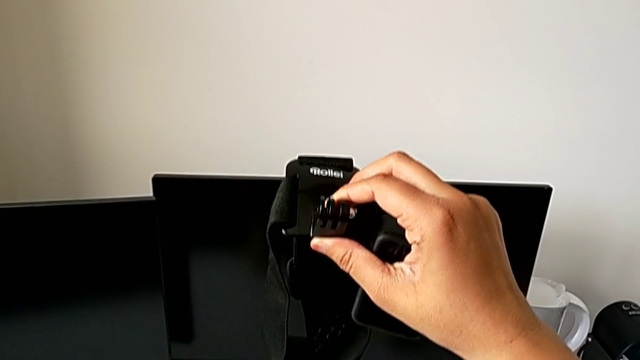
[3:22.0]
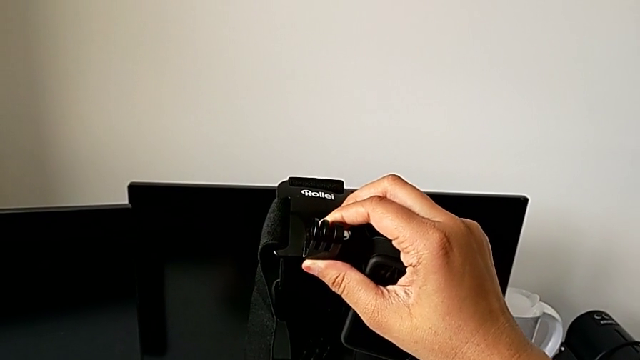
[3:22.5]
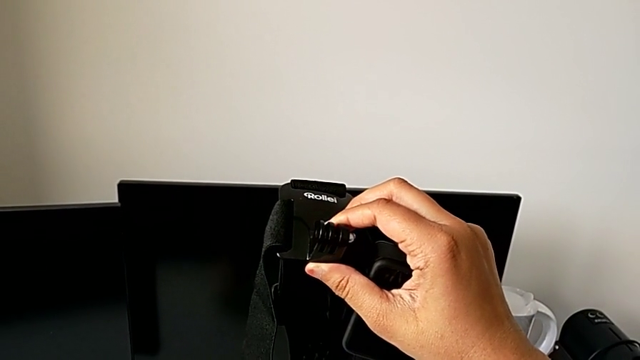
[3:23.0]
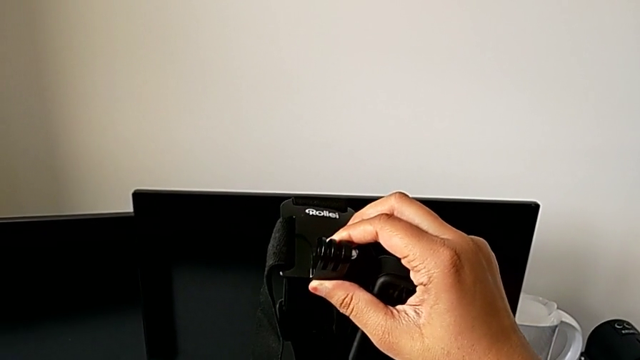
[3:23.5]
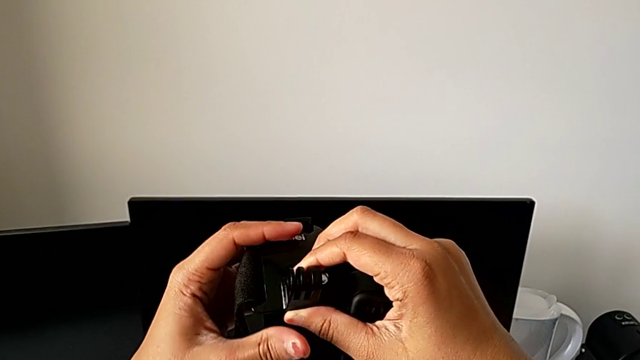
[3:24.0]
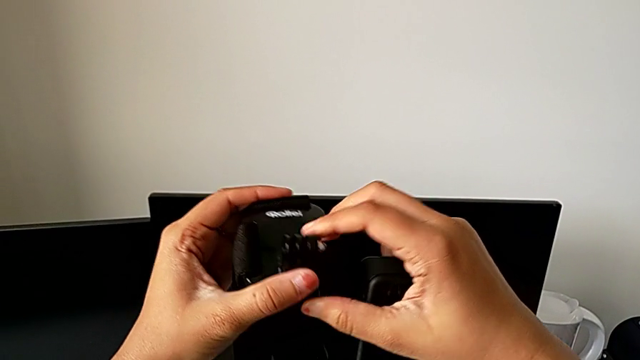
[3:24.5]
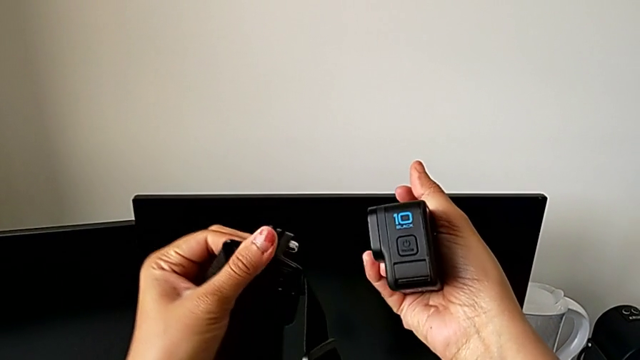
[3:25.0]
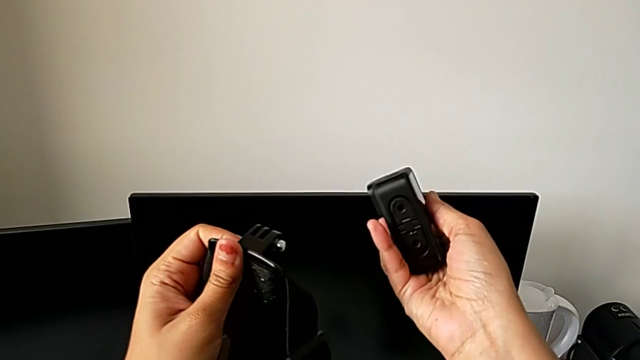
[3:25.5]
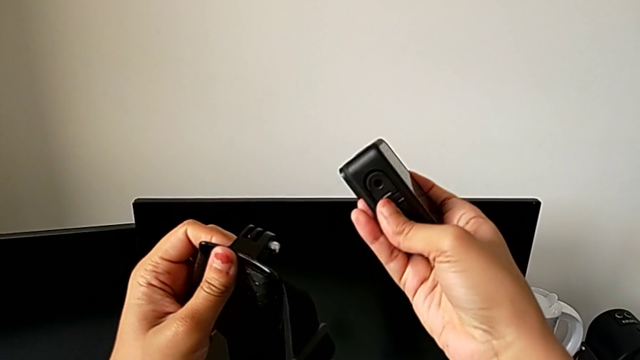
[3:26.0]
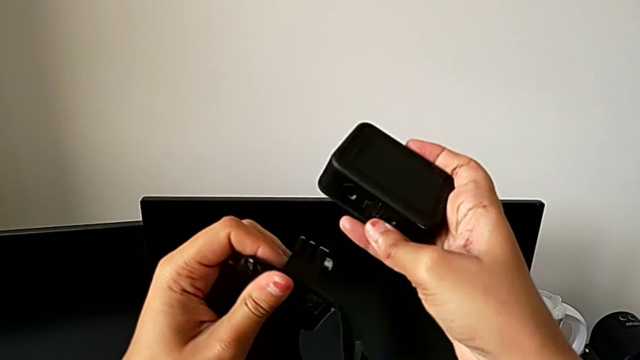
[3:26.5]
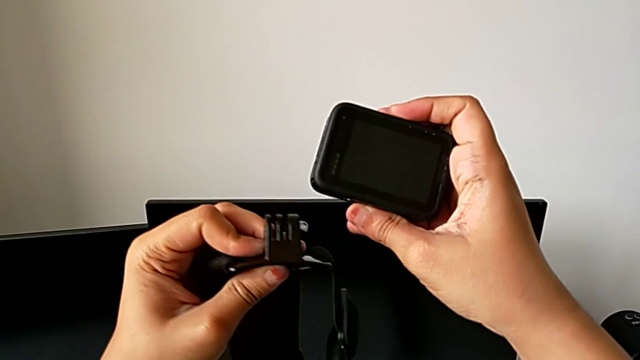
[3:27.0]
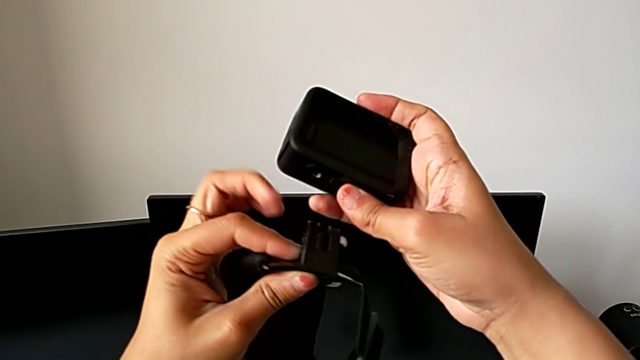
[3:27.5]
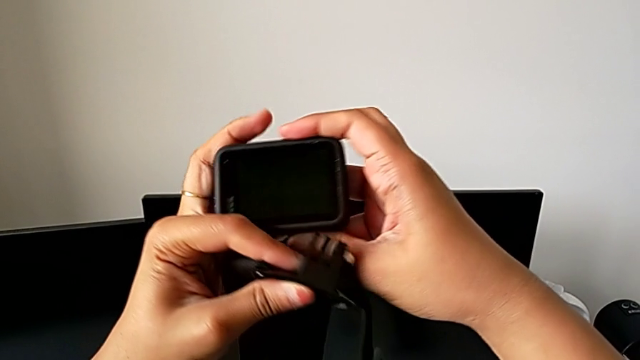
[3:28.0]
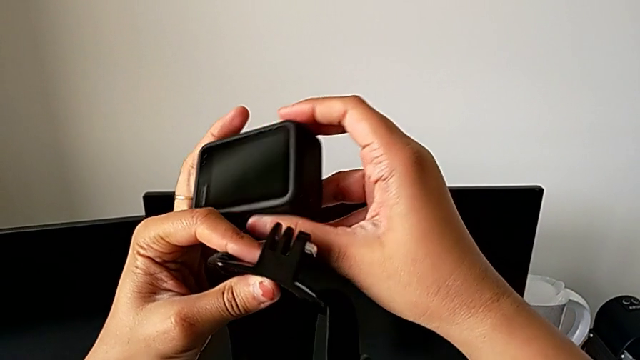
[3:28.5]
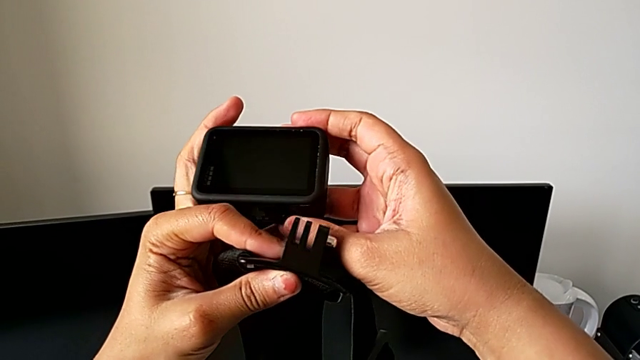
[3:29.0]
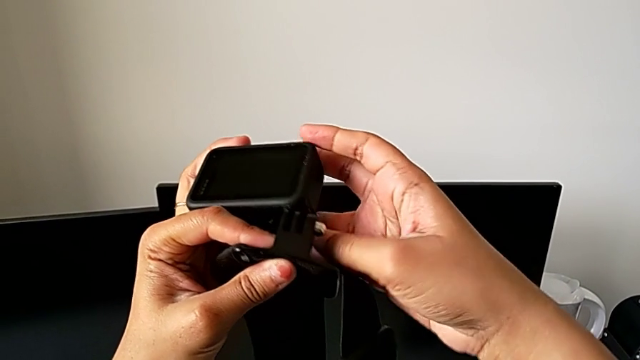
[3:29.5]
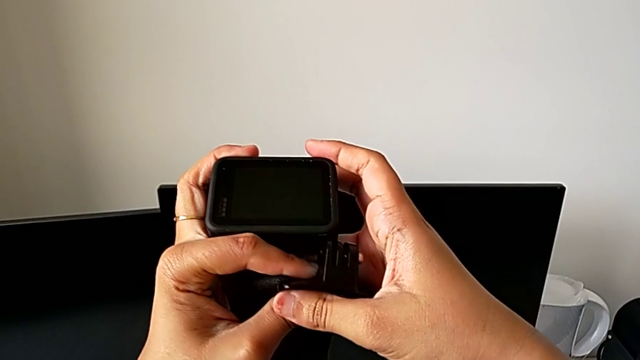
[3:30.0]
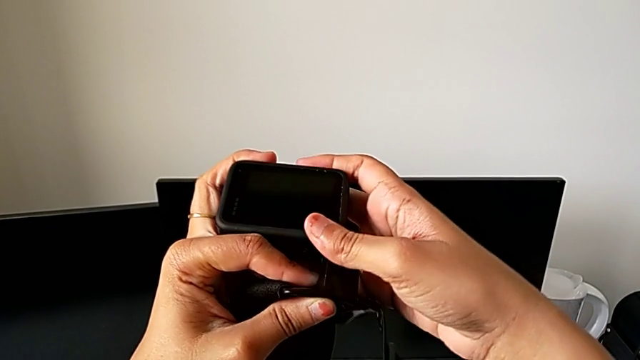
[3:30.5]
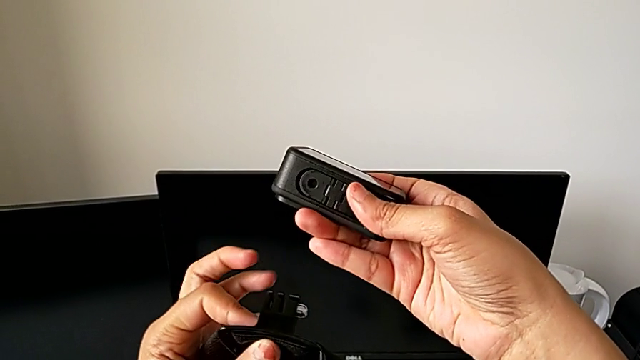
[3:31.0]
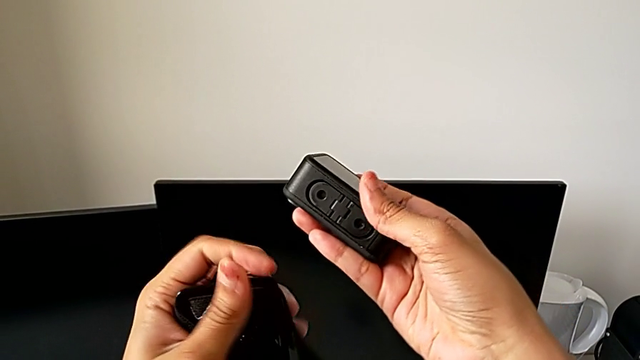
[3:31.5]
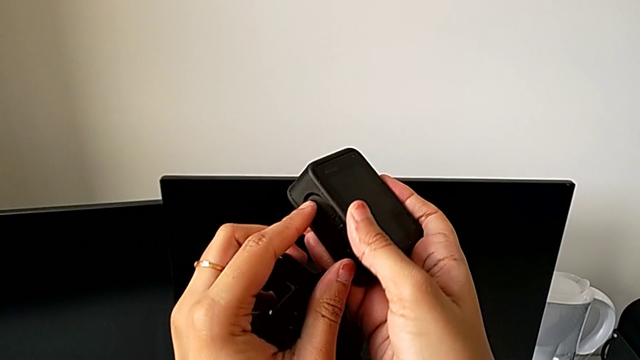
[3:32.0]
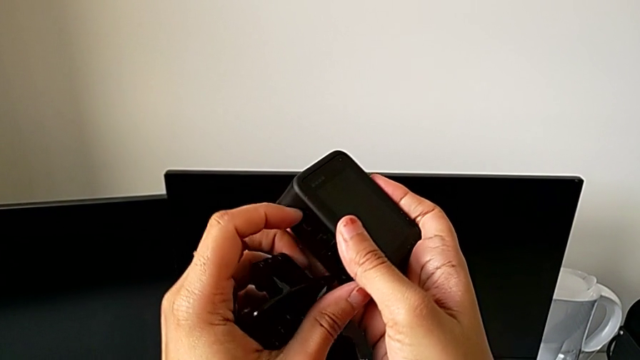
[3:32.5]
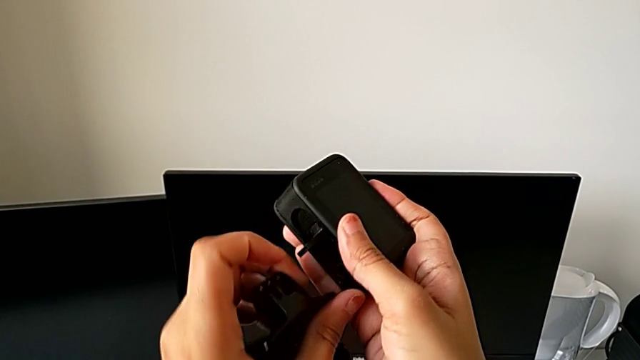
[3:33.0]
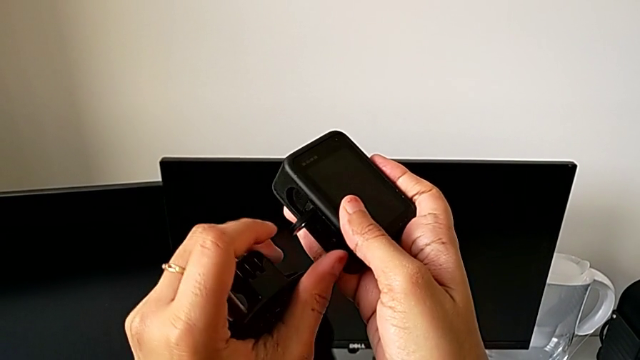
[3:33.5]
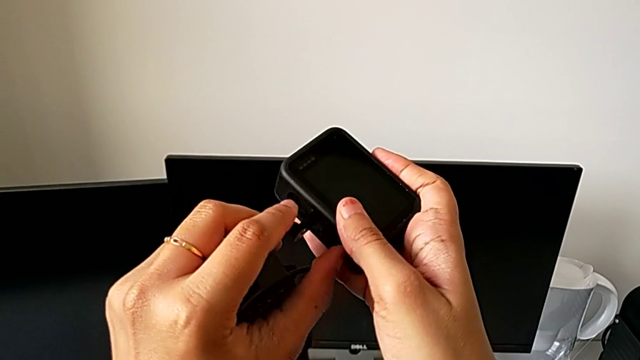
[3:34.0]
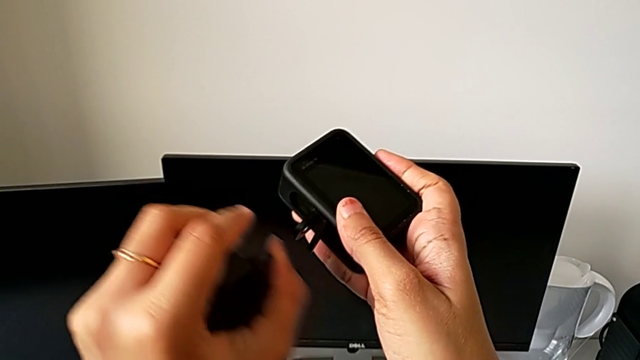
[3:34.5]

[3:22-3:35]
The camera wearer is mounting the GoPro on the strap. They hold the GoPro and open the mounting peg.

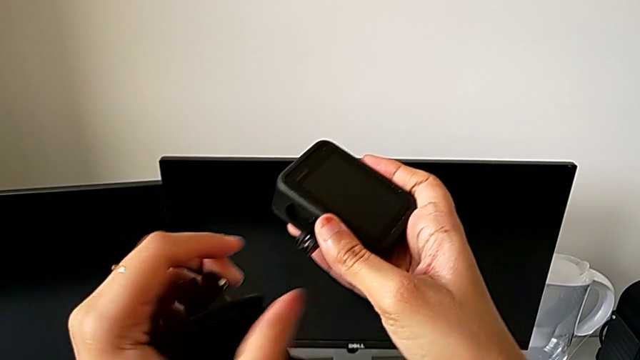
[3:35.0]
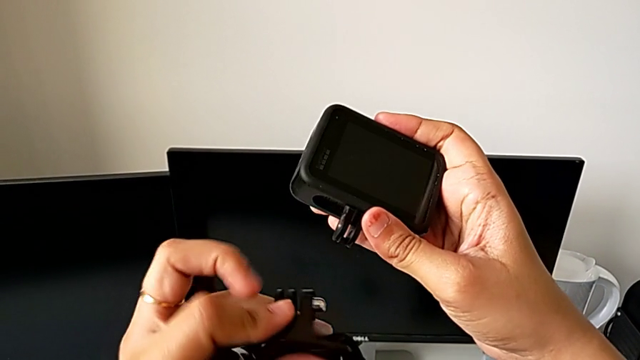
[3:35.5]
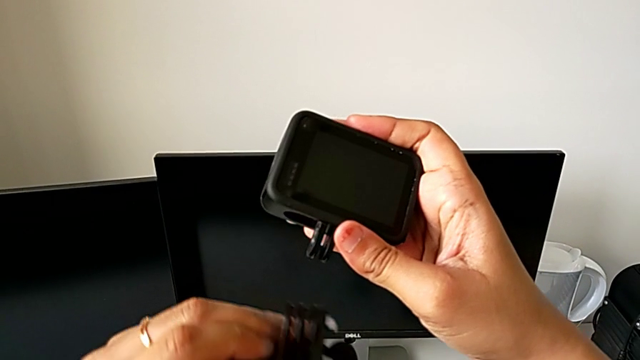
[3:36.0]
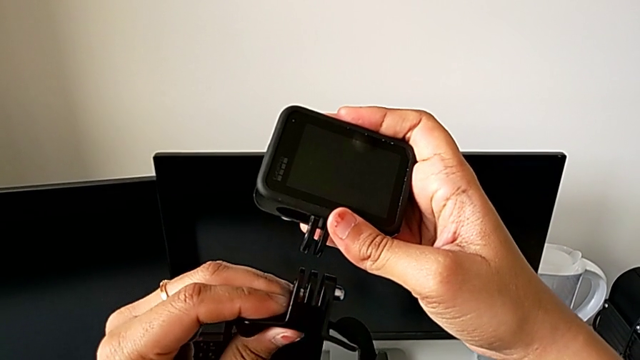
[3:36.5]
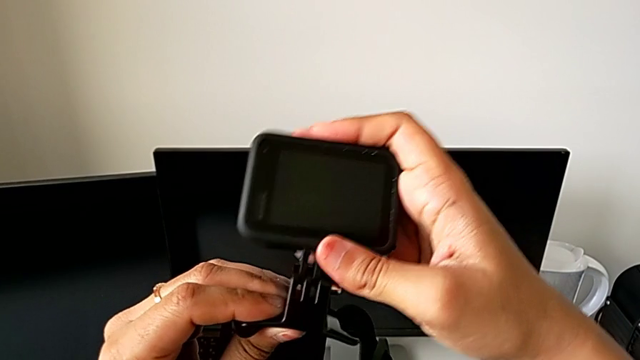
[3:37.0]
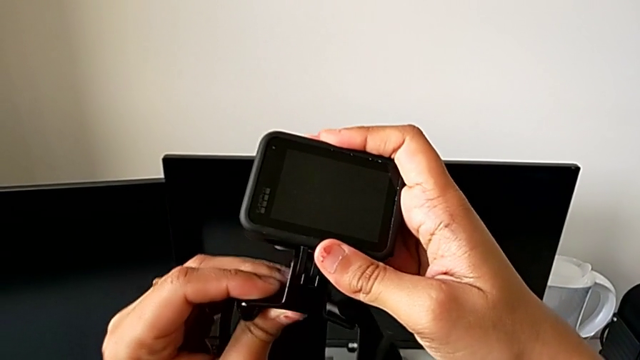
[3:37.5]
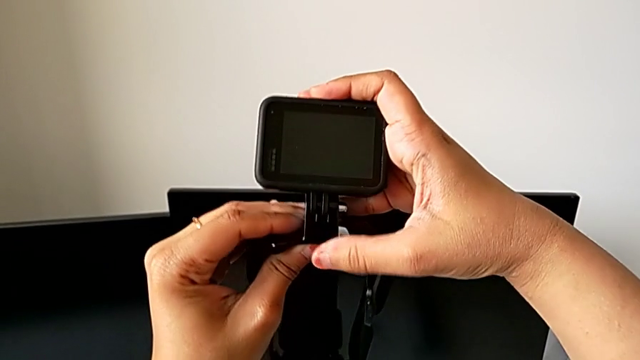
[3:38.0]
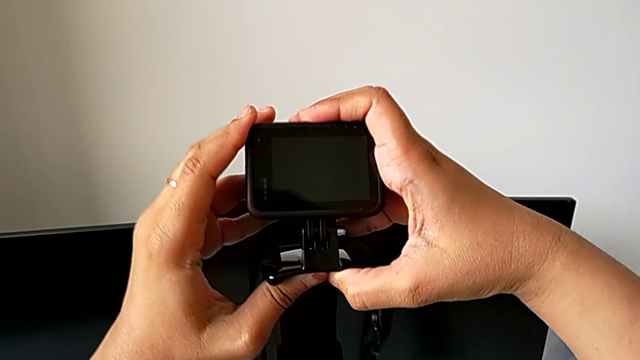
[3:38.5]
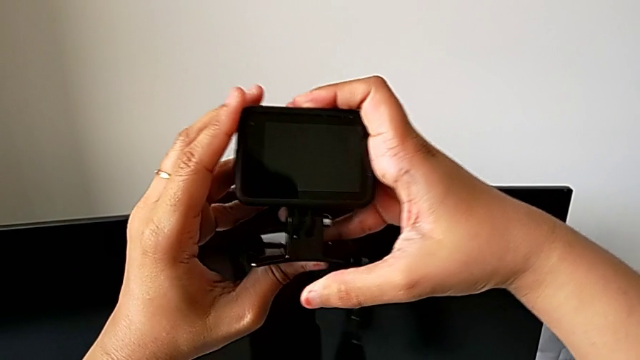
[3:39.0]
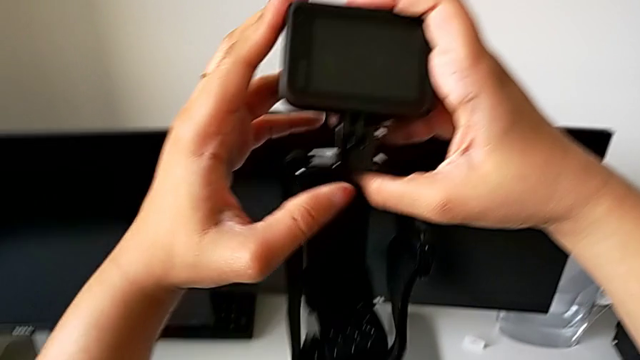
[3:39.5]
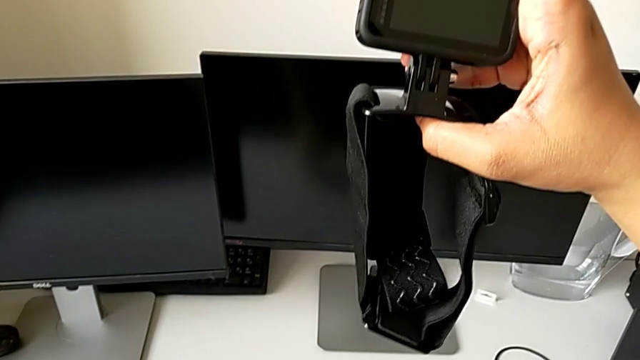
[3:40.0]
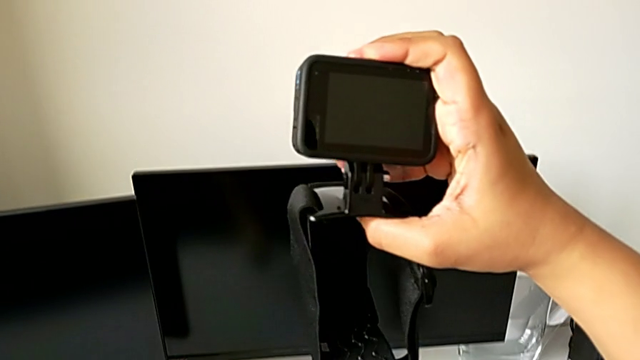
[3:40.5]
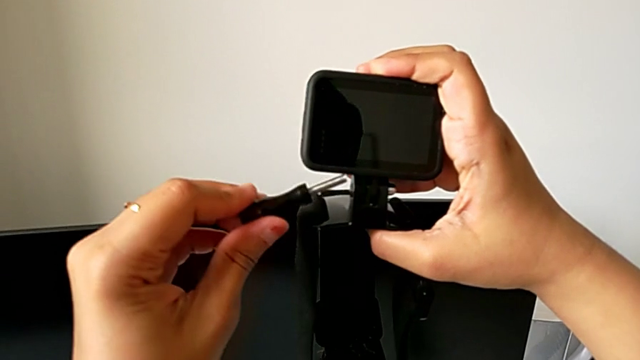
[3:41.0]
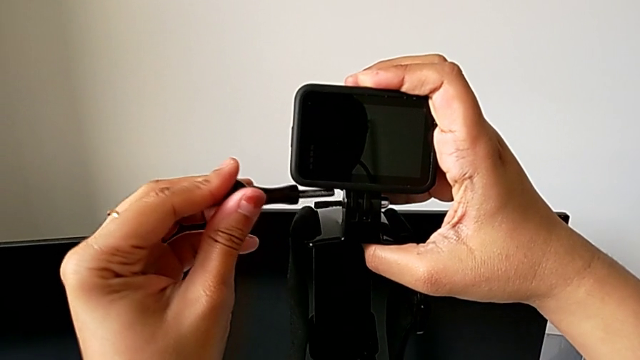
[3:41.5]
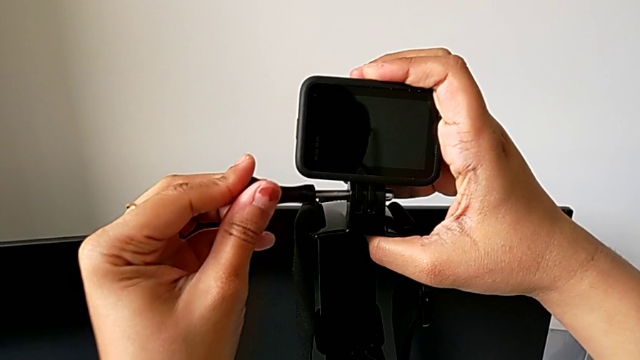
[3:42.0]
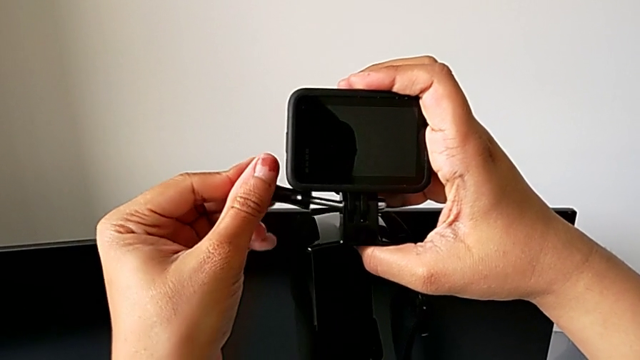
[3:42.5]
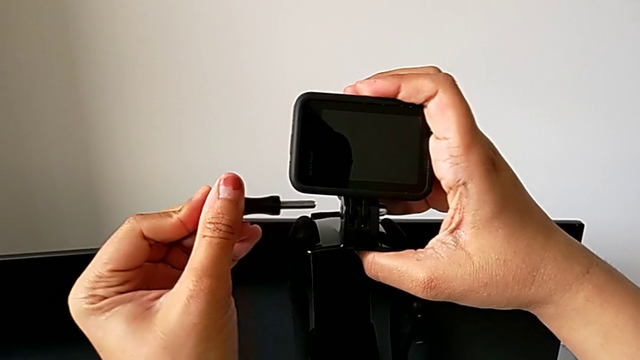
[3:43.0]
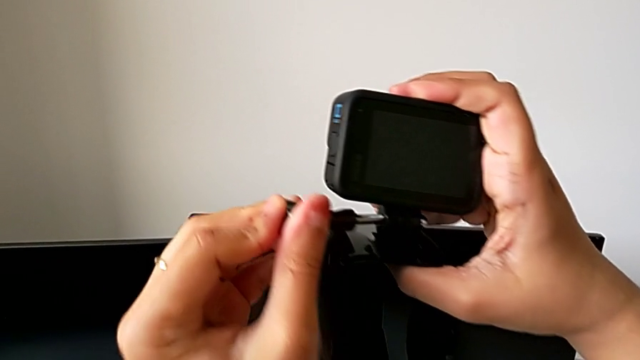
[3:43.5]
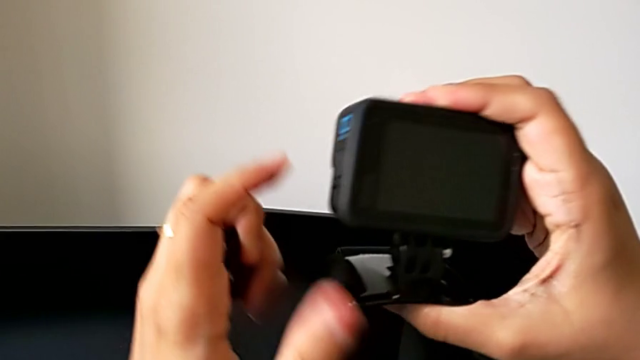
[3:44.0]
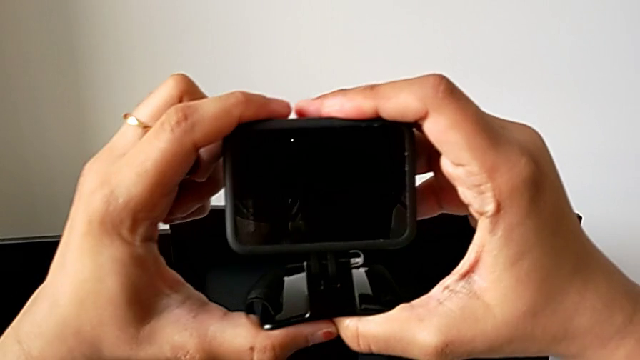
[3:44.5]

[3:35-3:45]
The camera wearer is mounting the GoPro on the strap. They mount the GoPro, hold it, lift the screw and insert it.
